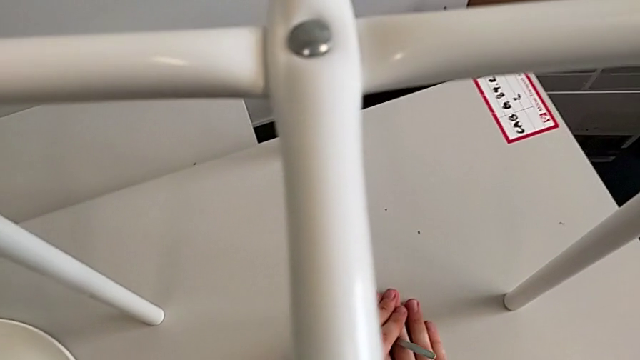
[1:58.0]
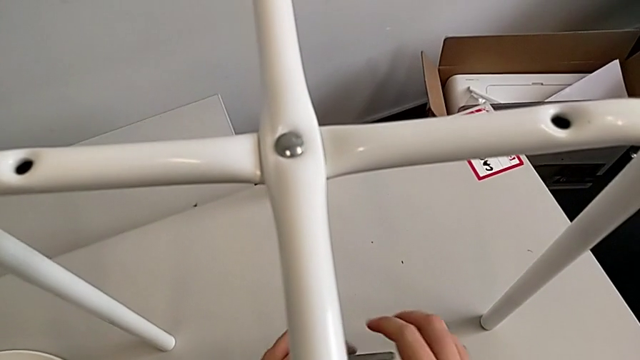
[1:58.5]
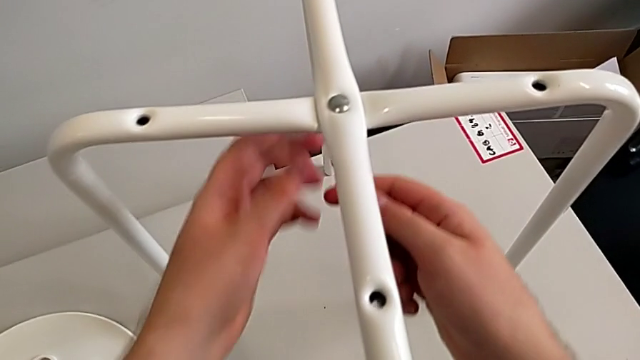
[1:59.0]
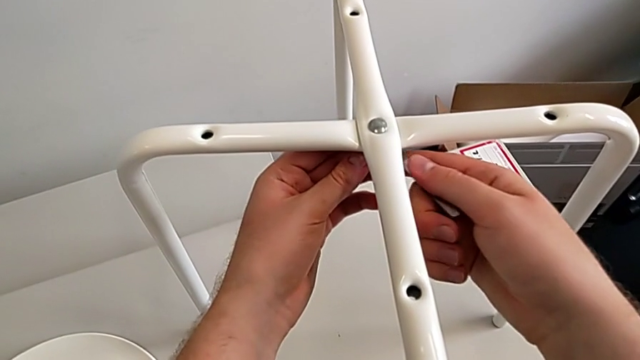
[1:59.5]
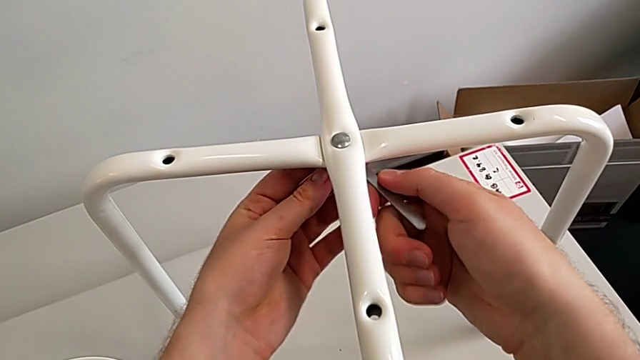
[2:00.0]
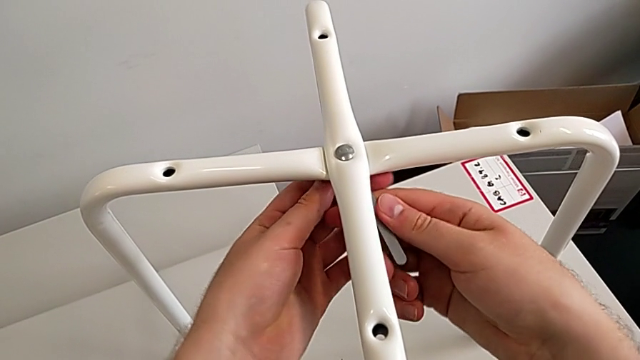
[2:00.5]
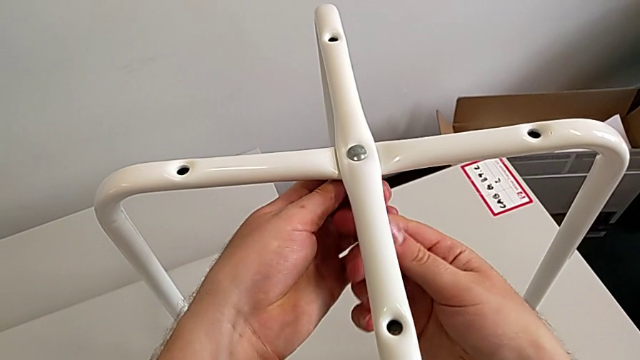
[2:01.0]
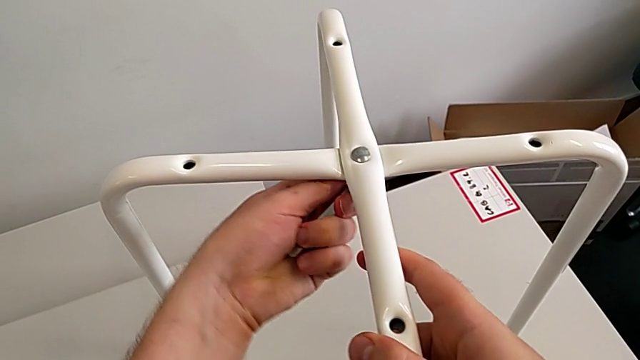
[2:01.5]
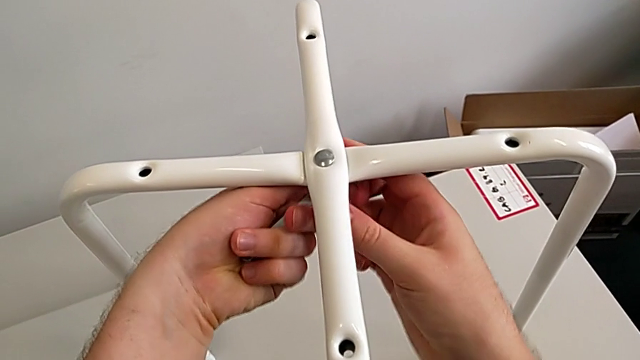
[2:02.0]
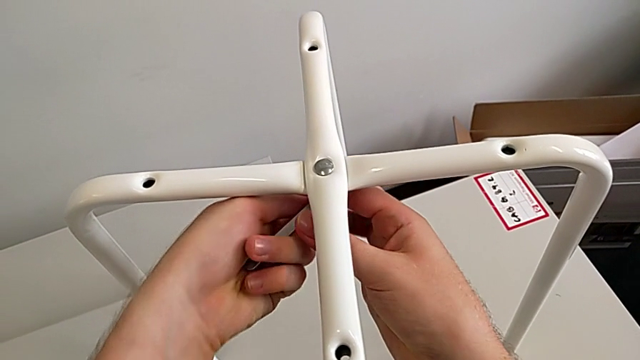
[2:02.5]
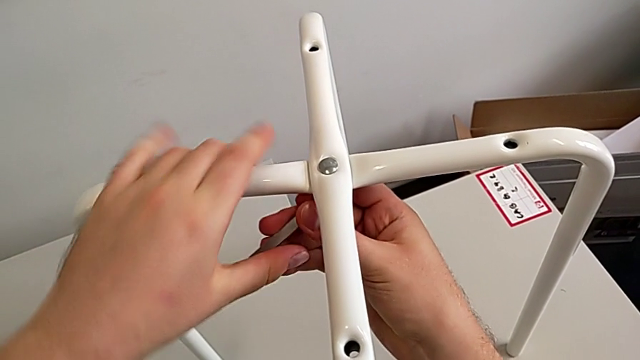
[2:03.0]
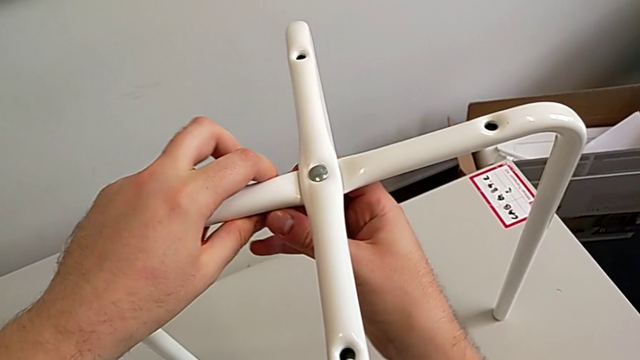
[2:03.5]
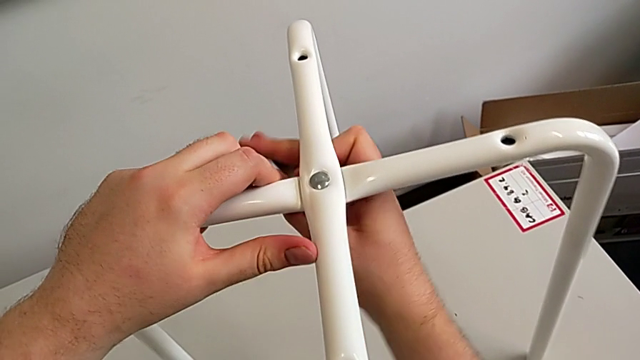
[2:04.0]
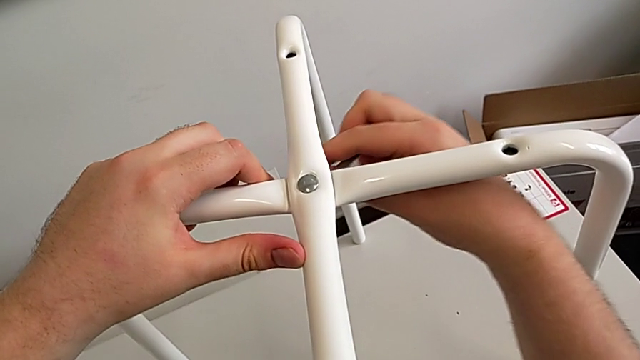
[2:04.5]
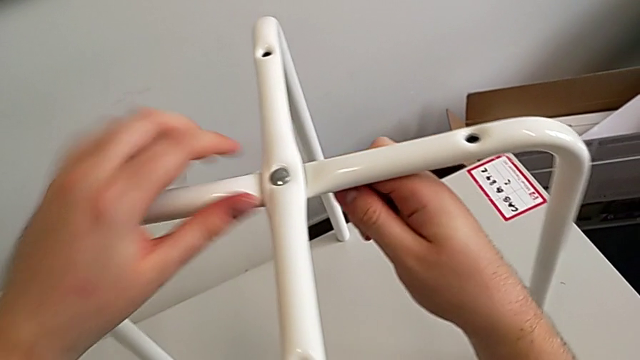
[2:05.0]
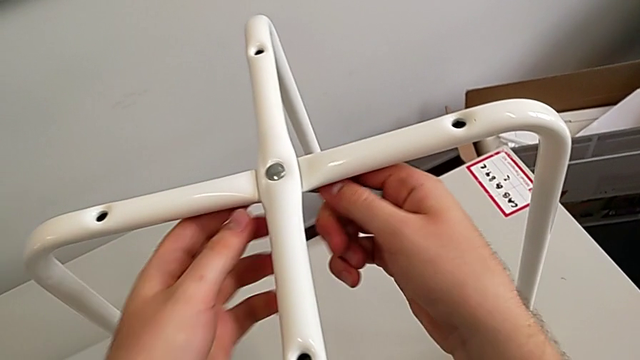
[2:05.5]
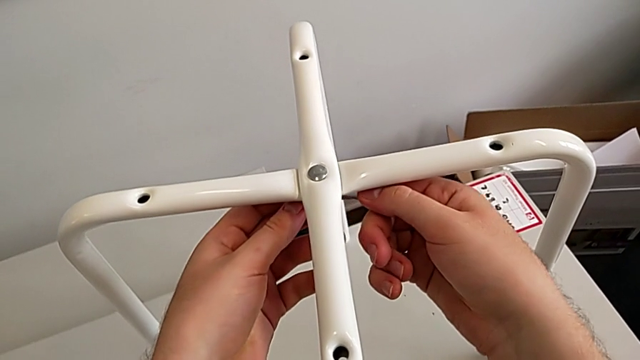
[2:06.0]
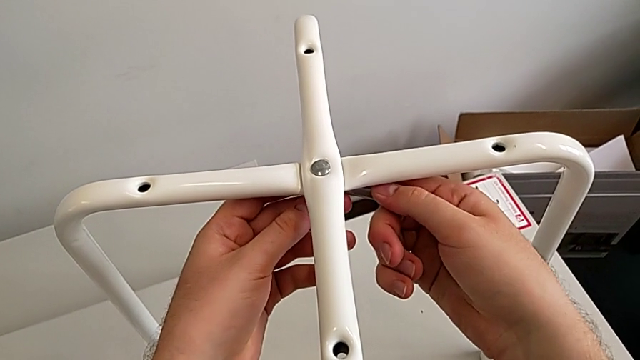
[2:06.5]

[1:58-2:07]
The camera wearer is unscrewing the middle hex nut. They grab the hexagonal wrench, insert it and begin to unscrew the hex nut.

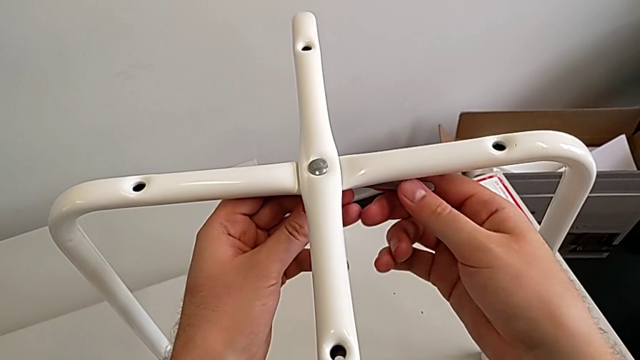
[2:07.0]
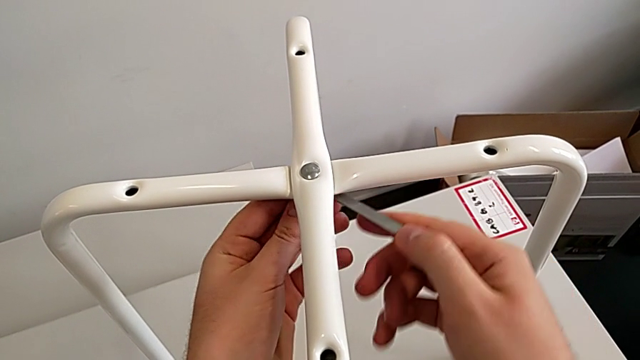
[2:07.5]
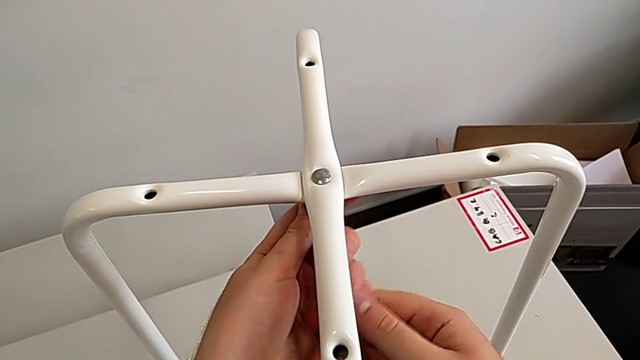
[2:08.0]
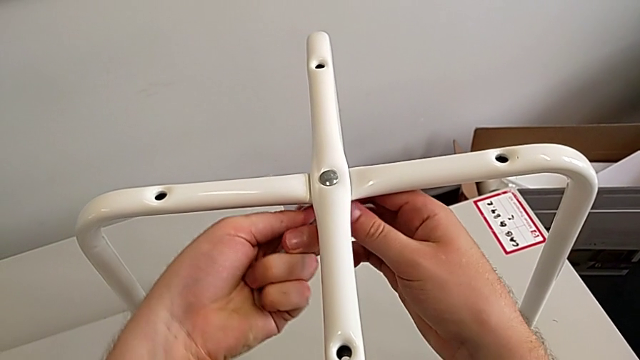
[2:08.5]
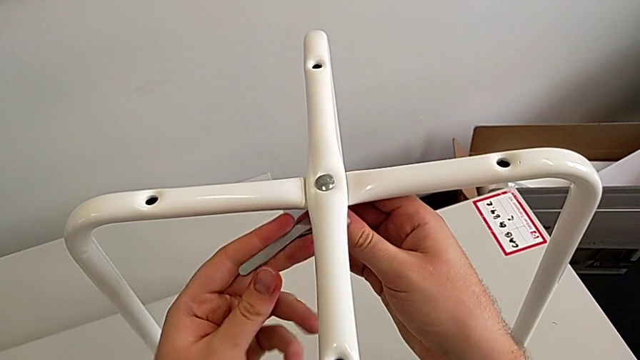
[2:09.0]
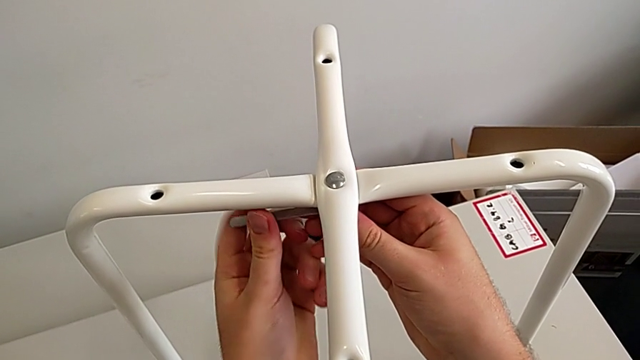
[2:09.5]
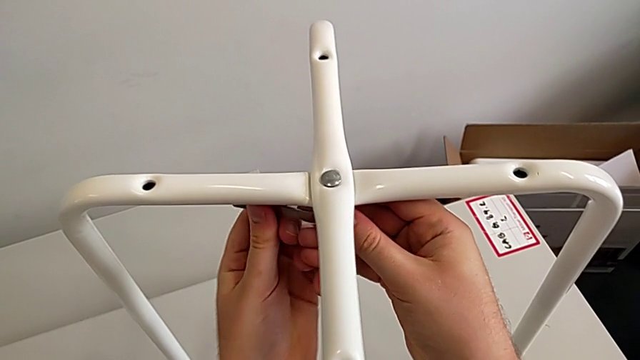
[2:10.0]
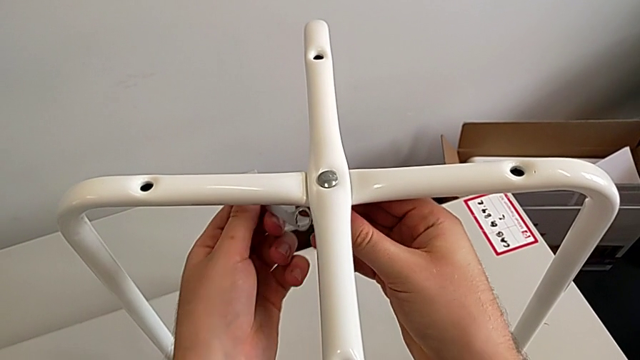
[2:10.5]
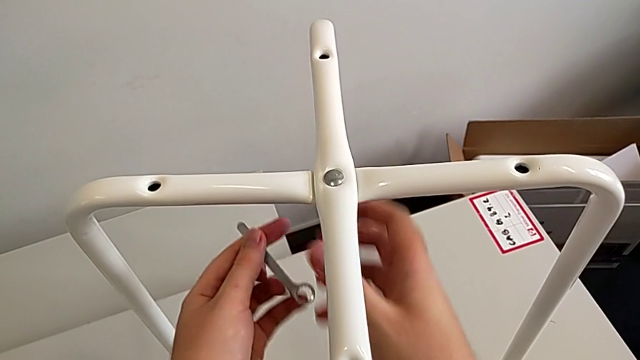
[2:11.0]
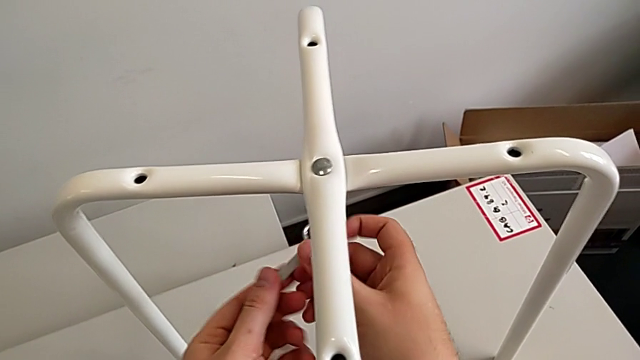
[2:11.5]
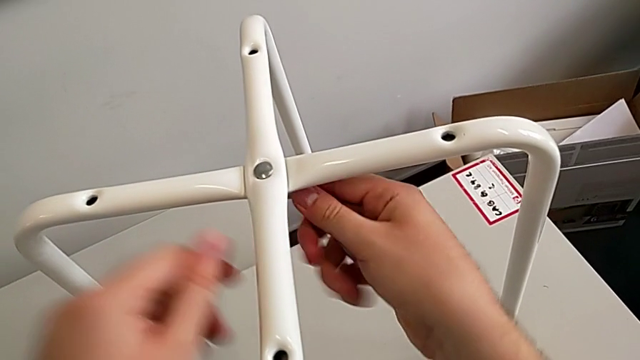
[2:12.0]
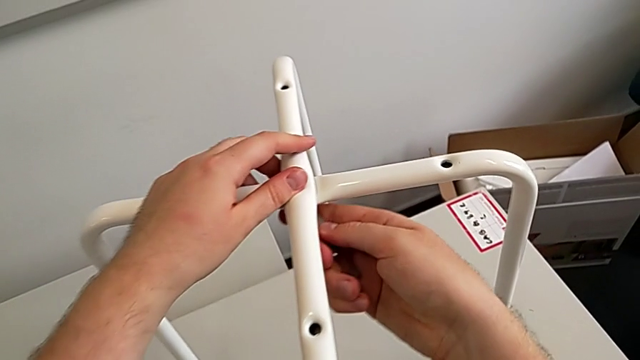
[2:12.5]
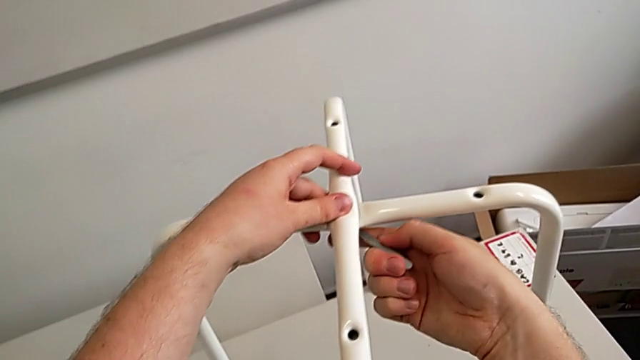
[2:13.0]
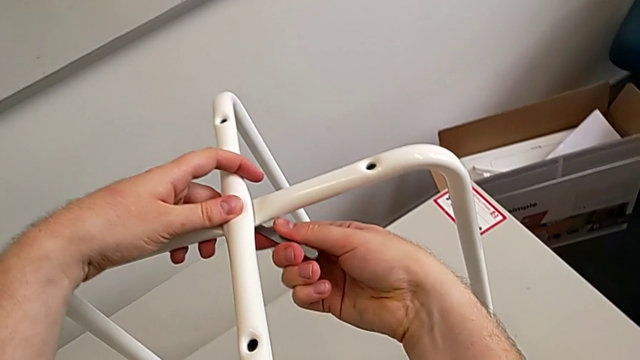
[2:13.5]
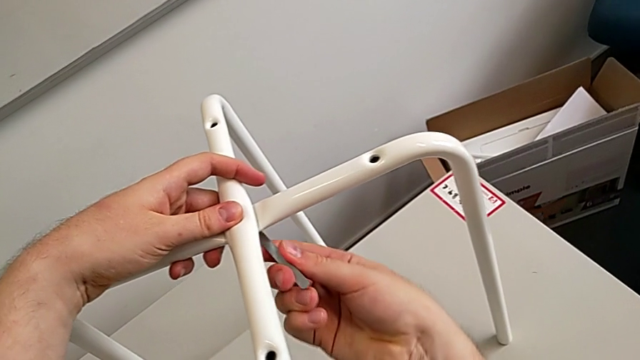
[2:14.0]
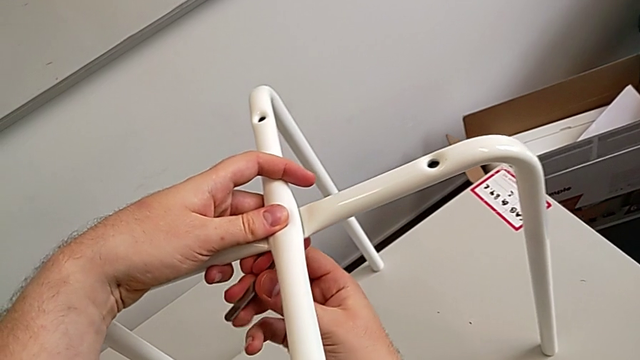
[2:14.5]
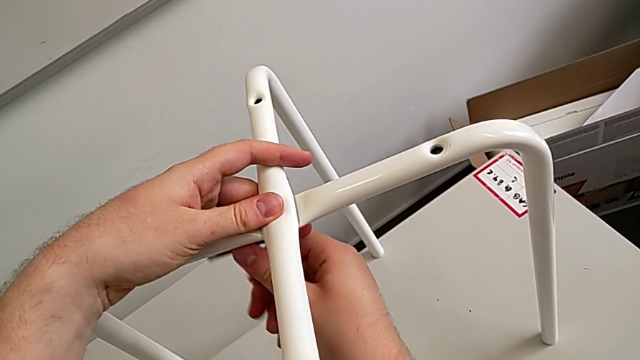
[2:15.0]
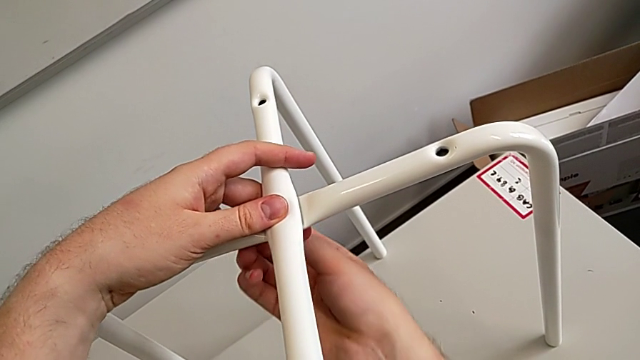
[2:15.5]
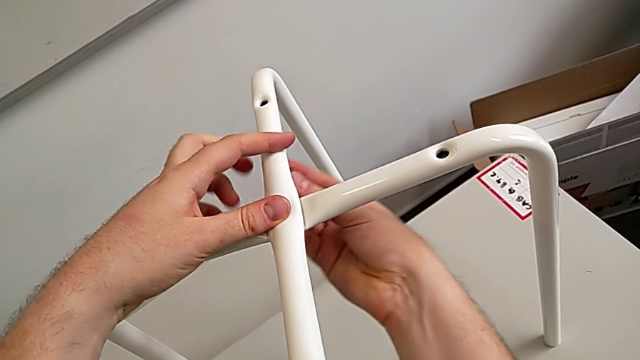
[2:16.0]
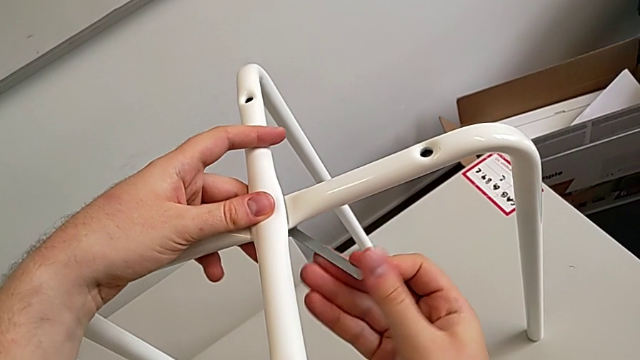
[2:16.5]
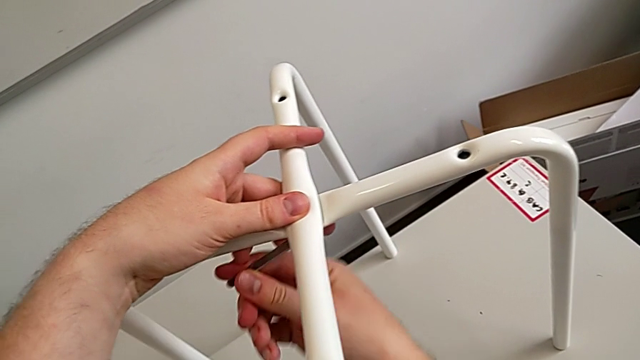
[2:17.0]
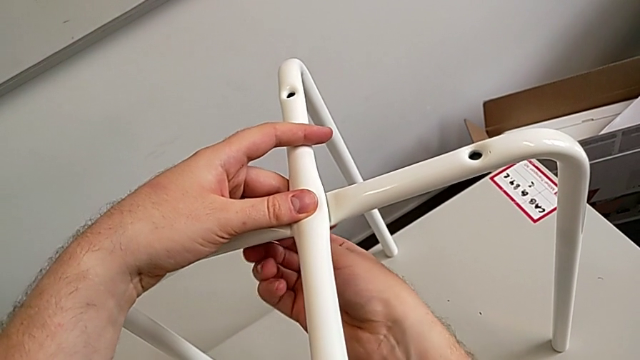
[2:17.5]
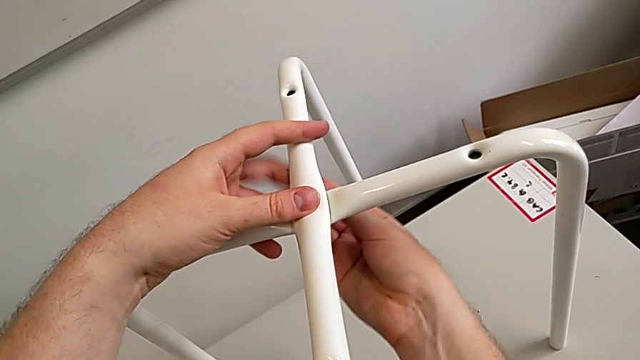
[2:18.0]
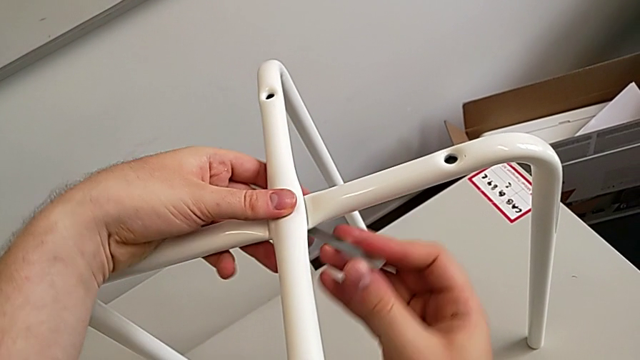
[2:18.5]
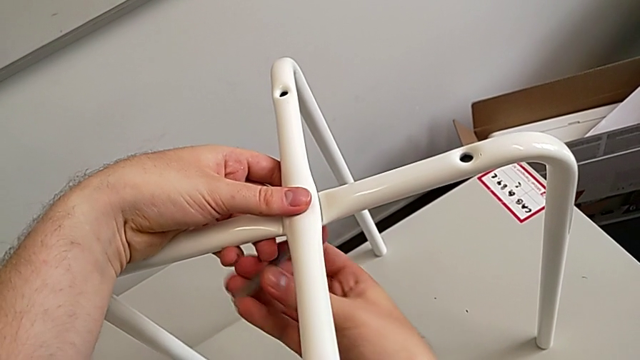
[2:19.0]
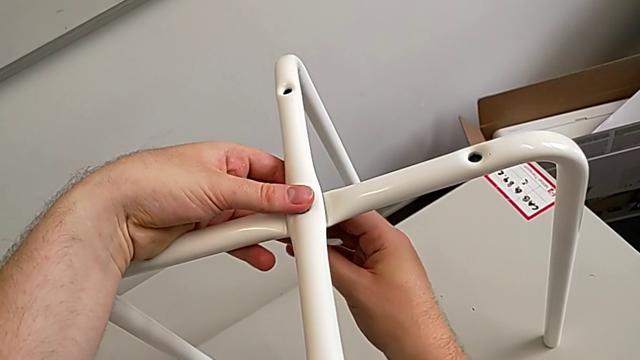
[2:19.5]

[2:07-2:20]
The camera wearer is unscrewing the middle hex nut. They keep unscrewing the hex nut.
